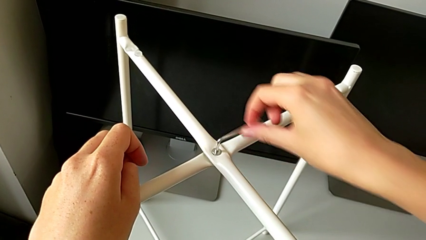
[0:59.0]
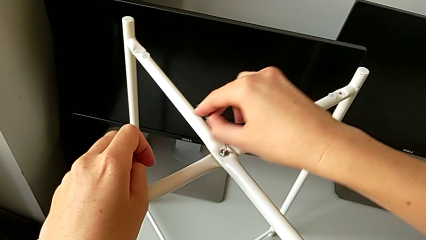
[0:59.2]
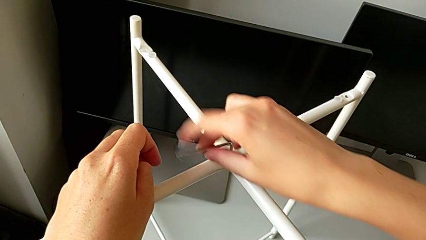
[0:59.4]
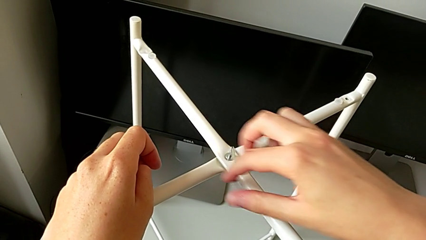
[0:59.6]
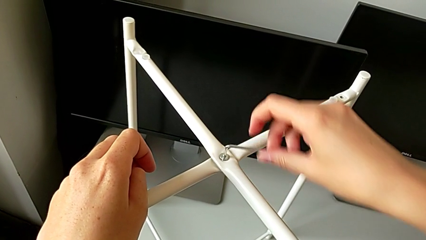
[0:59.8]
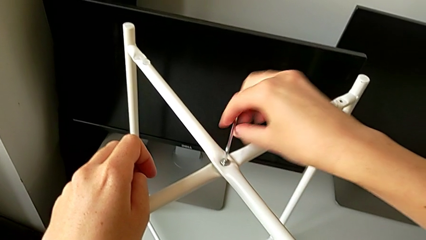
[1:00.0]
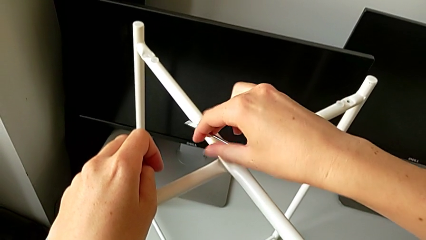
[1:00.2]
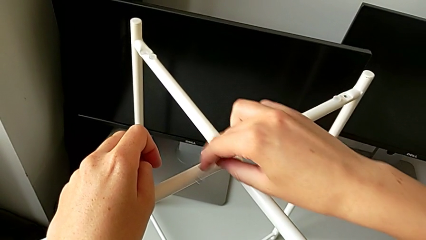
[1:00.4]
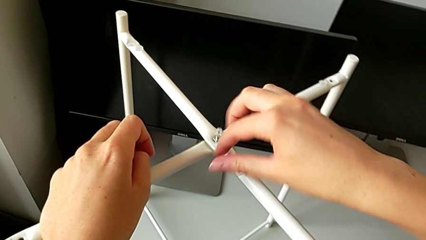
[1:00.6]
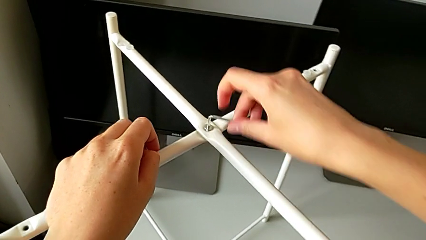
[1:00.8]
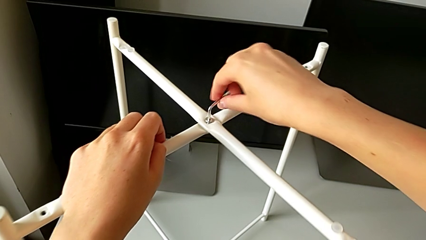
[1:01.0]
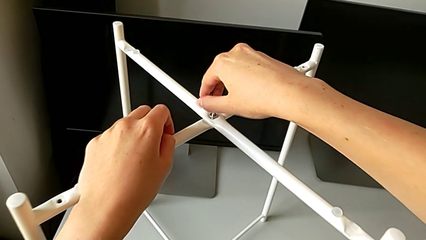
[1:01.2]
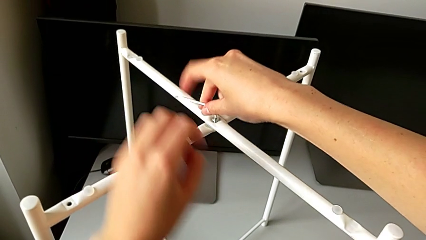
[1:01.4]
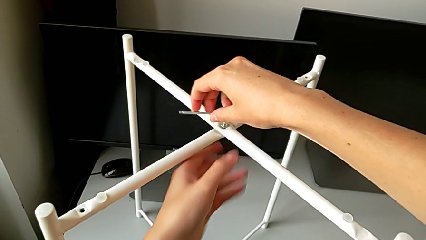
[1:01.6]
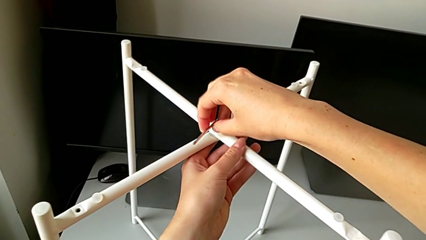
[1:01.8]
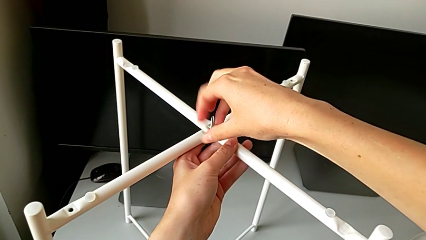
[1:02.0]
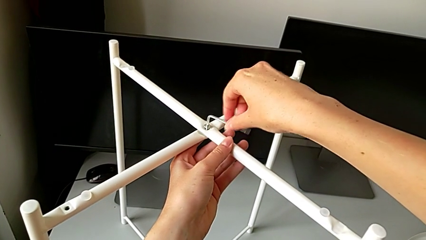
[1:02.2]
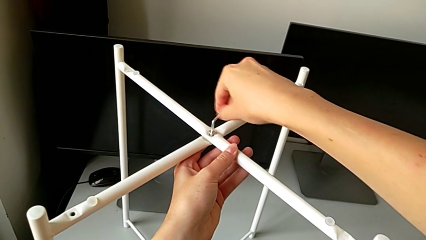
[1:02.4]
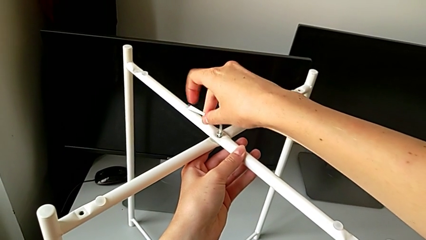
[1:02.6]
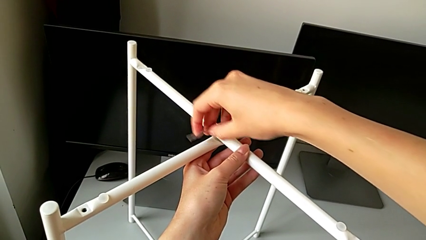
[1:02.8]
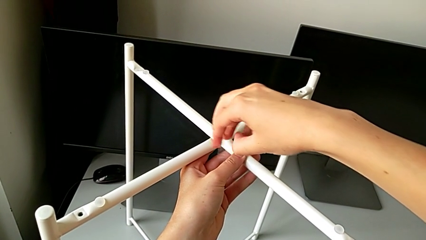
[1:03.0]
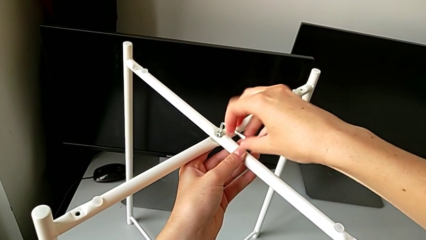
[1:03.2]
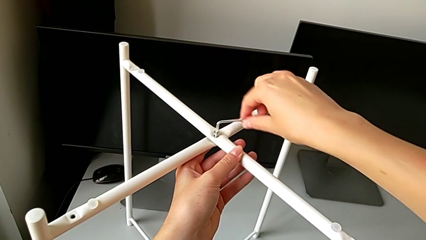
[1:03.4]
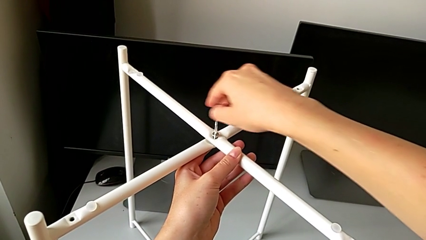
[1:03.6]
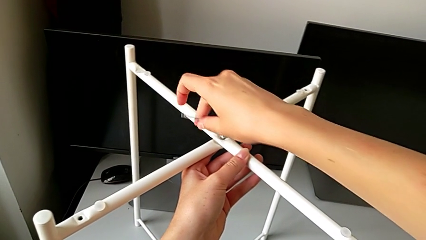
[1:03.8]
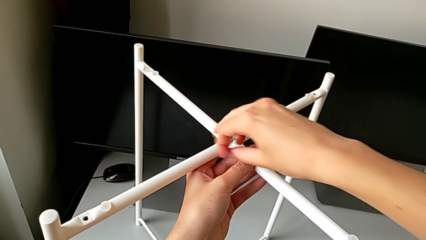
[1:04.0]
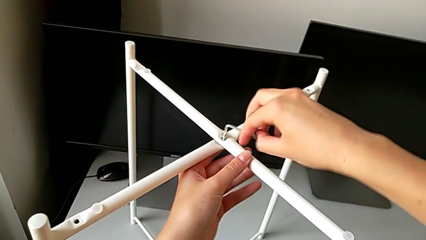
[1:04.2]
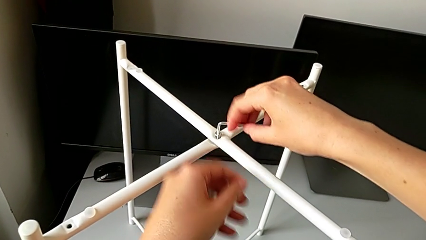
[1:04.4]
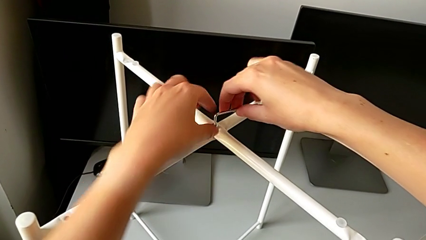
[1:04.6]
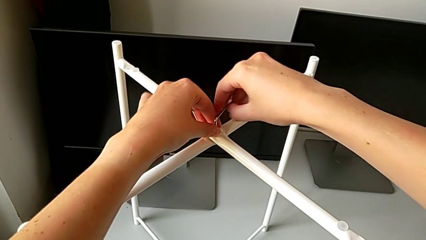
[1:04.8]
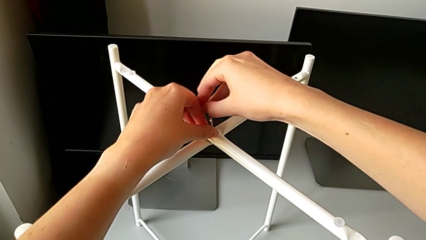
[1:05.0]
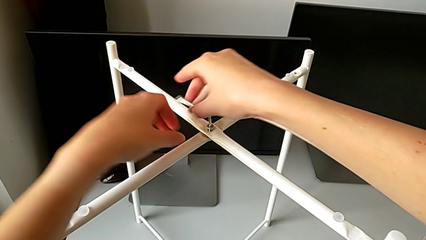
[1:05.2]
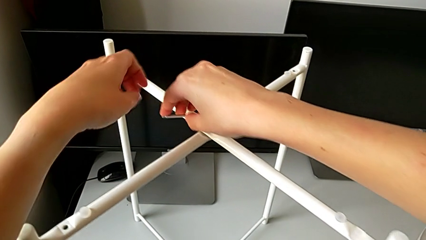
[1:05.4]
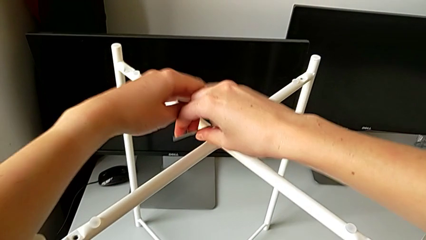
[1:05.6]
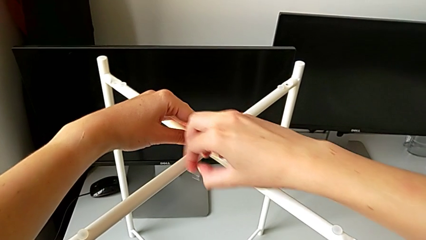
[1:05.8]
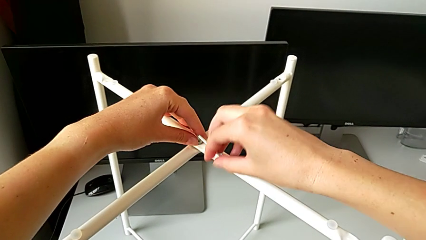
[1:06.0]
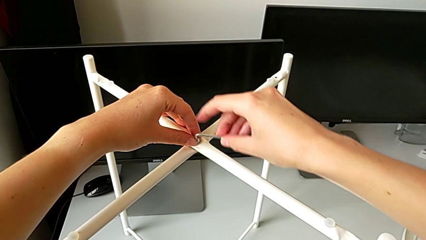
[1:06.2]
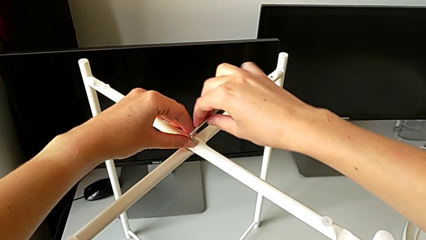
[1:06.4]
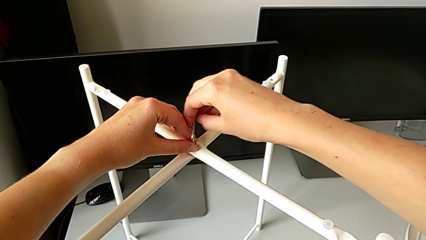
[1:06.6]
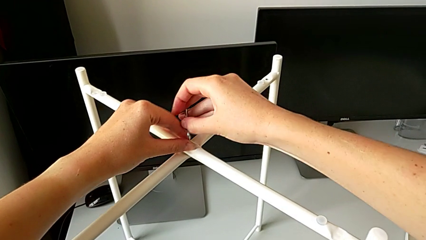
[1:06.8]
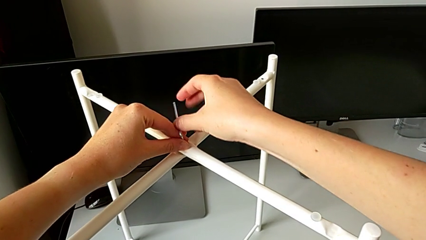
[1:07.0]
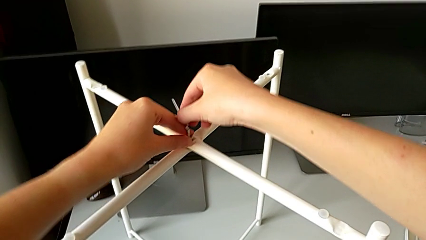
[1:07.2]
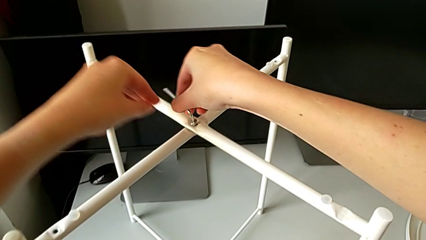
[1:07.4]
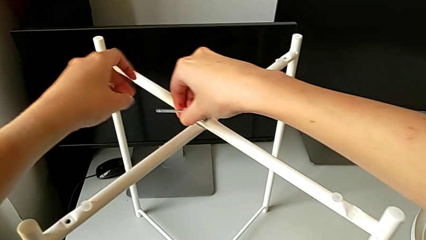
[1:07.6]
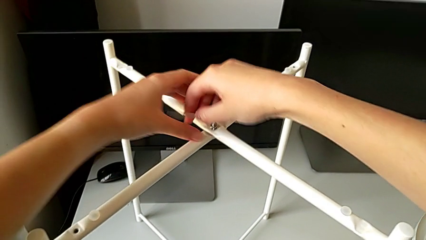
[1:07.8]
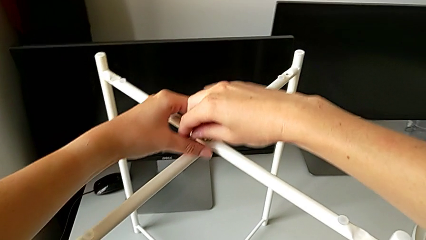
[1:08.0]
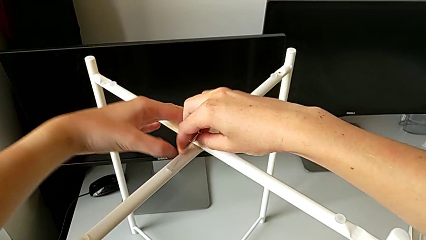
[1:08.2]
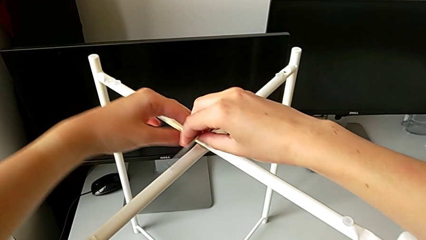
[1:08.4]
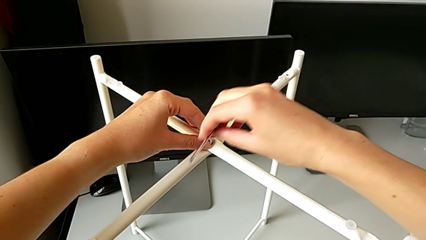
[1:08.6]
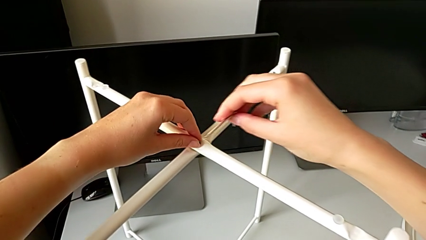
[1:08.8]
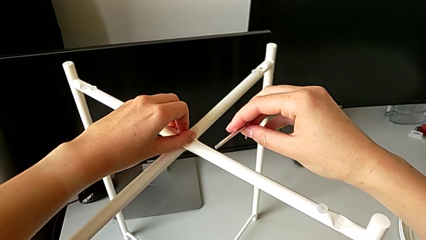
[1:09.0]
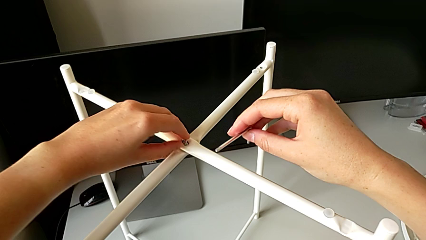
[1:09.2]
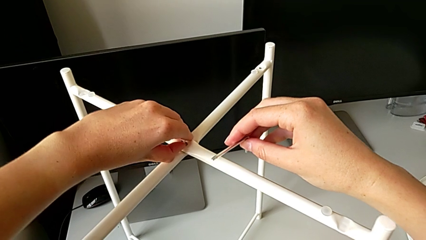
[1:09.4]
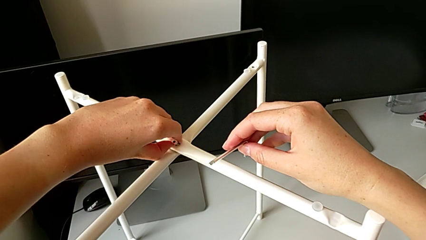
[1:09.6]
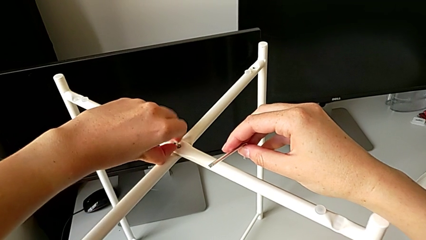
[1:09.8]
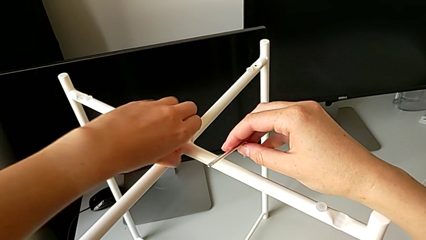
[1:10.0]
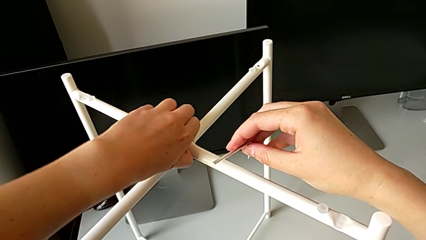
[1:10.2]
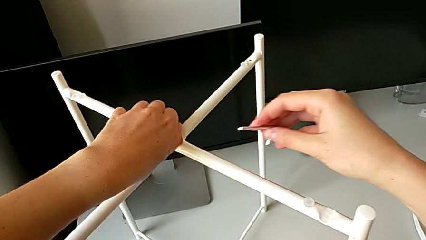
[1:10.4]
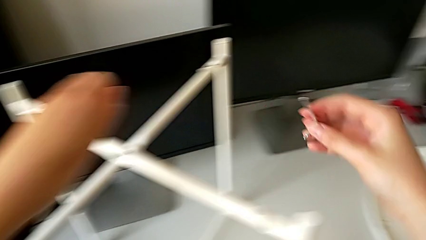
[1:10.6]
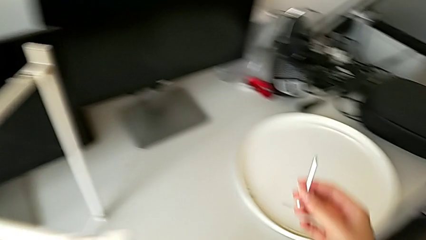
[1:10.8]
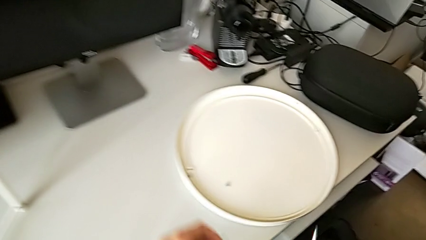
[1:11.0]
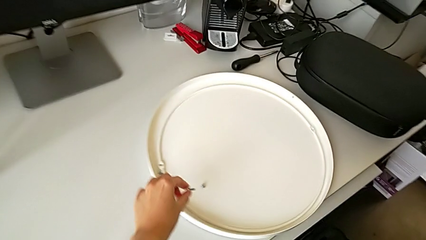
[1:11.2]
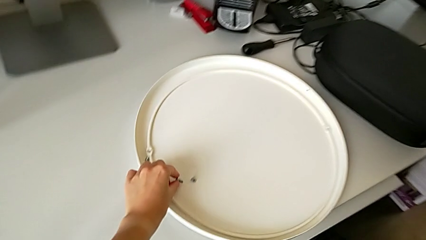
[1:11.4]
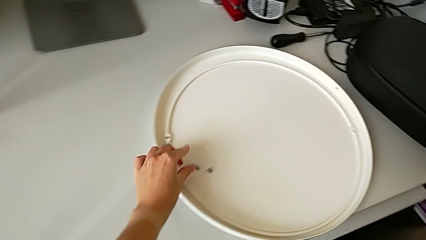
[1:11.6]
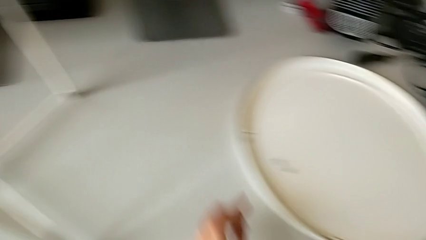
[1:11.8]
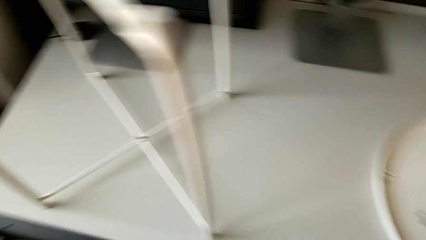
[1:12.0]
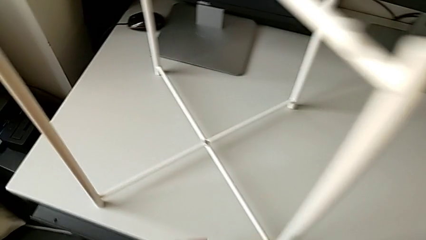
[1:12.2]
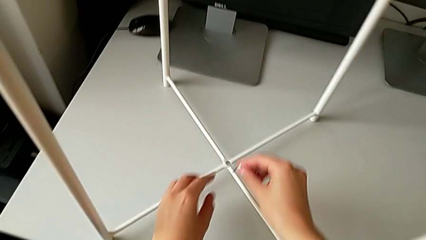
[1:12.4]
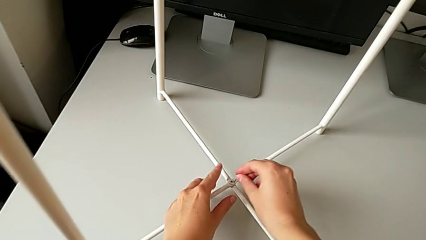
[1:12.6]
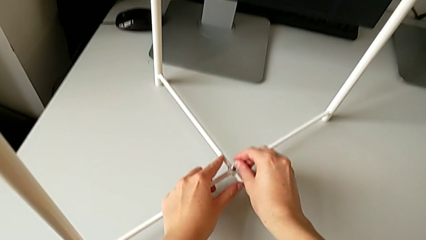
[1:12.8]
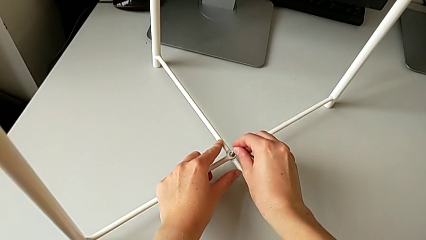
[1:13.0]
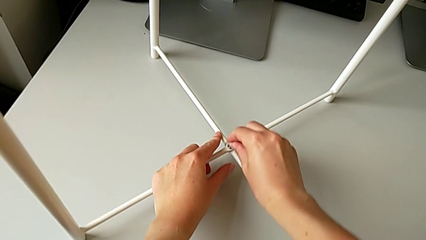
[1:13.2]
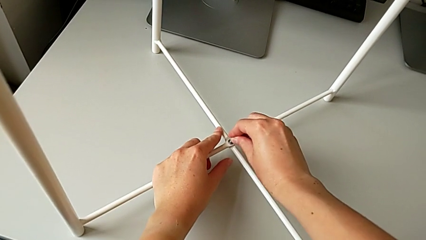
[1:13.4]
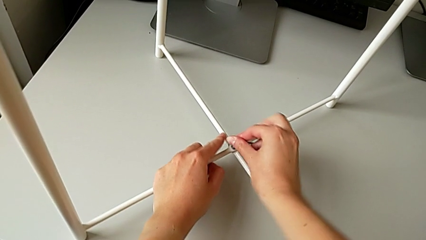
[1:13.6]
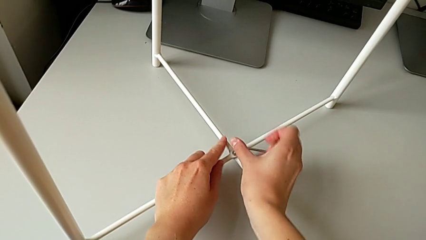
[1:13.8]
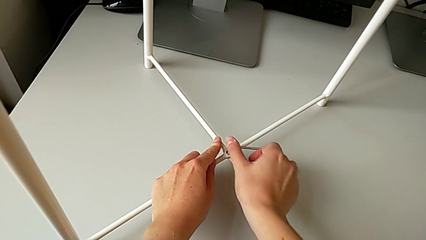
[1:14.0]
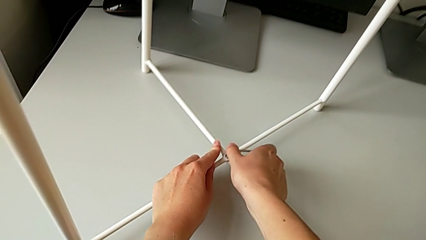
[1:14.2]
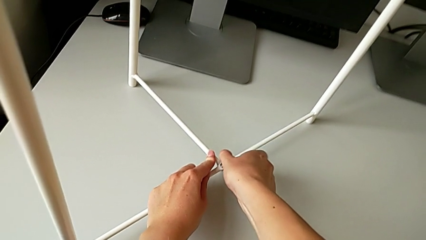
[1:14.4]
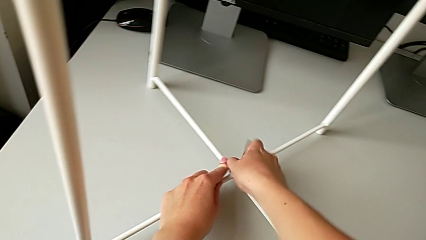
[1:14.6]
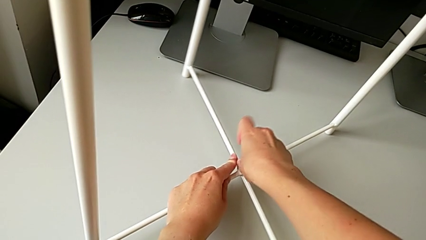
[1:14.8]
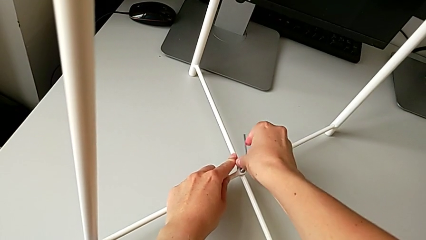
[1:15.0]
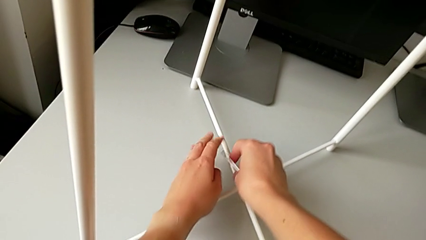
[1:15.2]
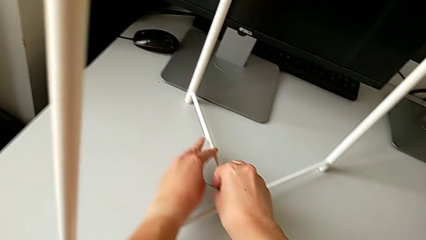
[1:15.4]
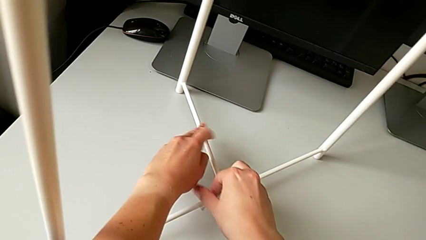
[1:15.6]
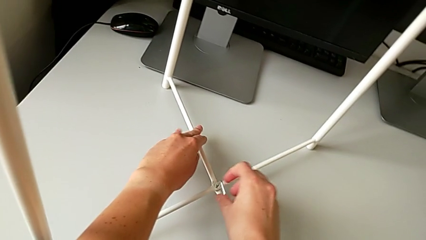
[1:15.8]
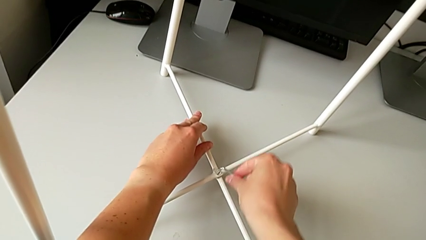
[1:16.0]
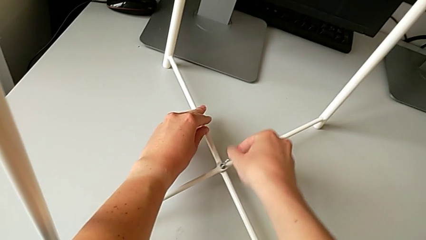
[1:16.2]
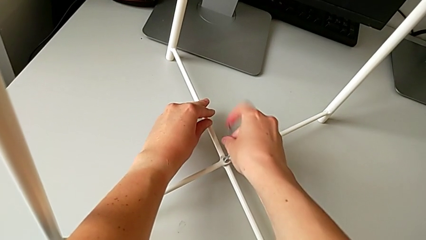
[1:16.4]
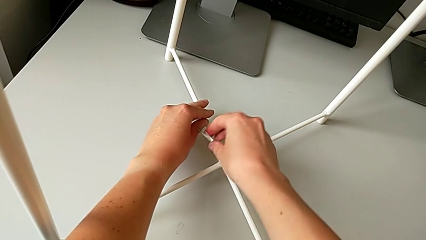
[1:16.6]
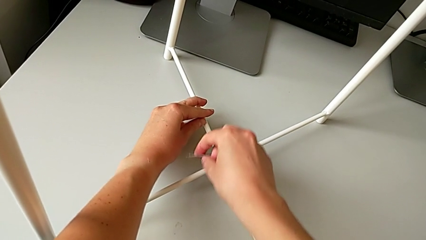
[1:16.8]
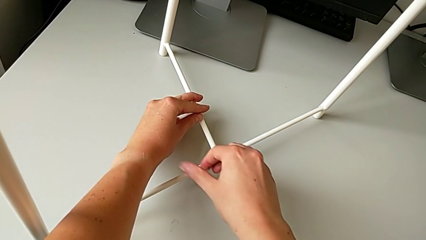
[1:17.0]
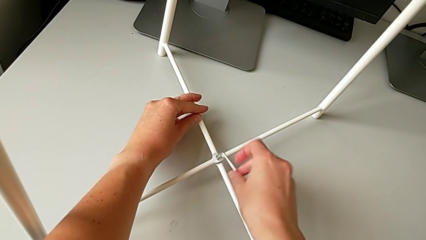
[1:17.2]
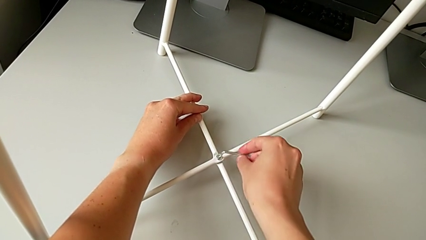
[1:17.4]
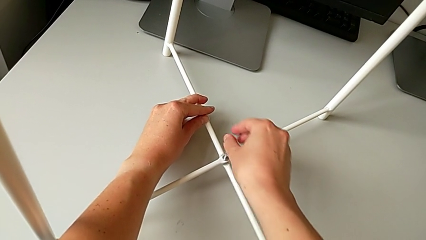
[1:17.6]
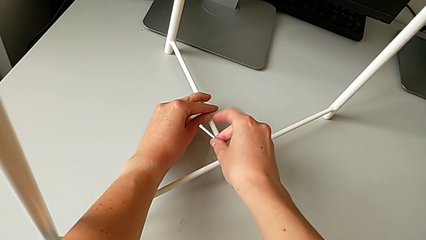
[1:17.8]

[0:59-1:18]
The camera wearer is disassembling the legs. They keep unscrewing the hex socket head, withdraw the Allen wrench, unscrew the hex socket head, disassemble it, place it, insert the Allen wrench and begin to unscrew the hex socket head.
